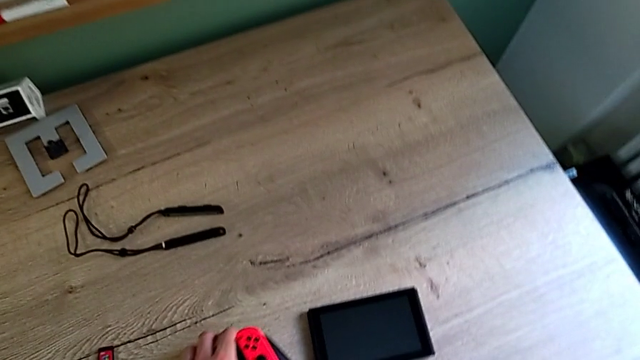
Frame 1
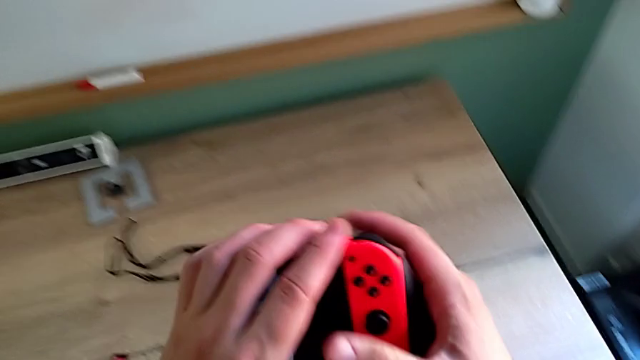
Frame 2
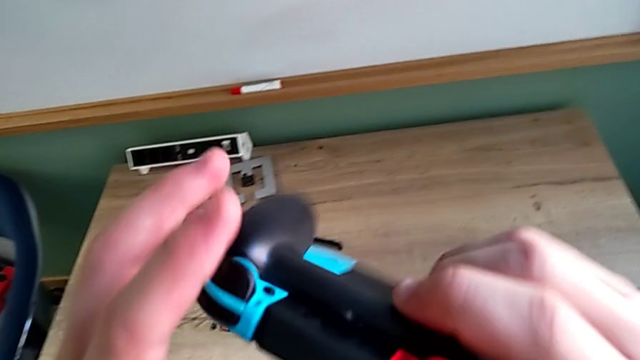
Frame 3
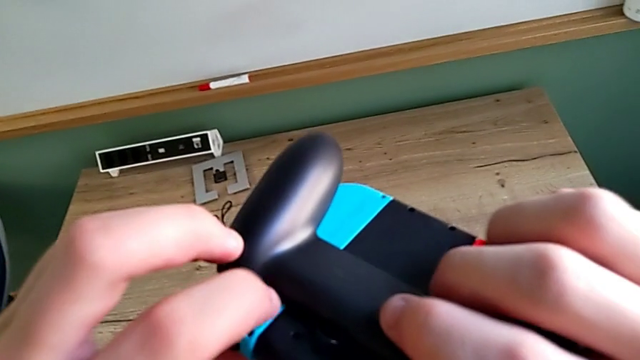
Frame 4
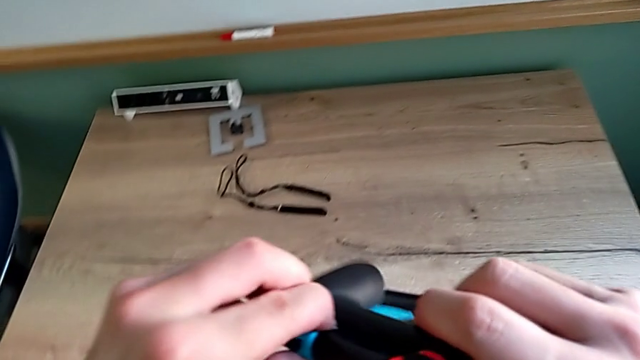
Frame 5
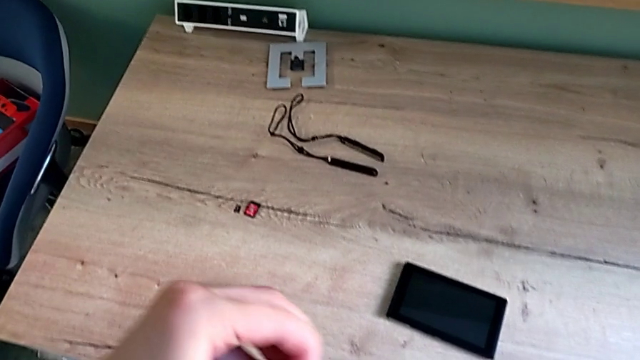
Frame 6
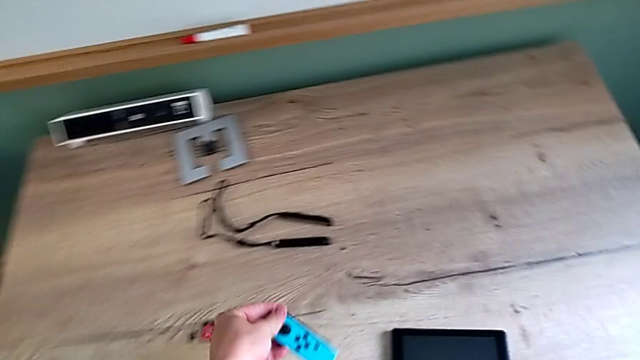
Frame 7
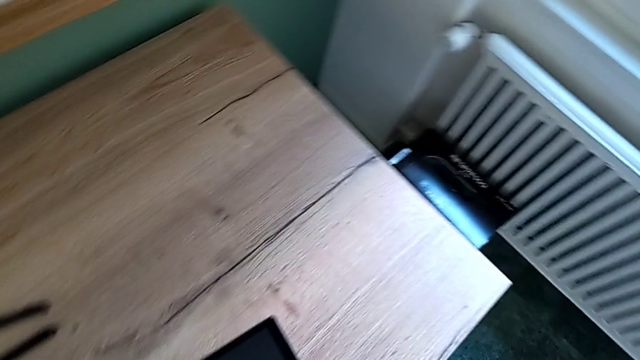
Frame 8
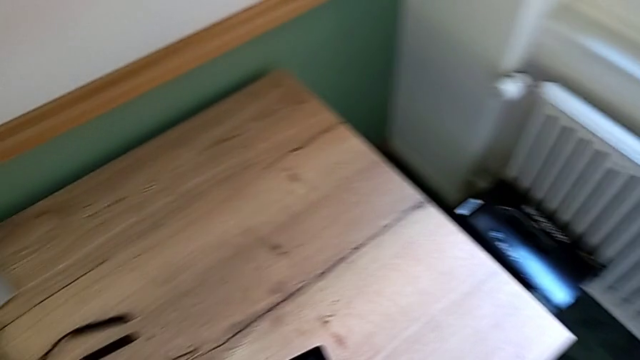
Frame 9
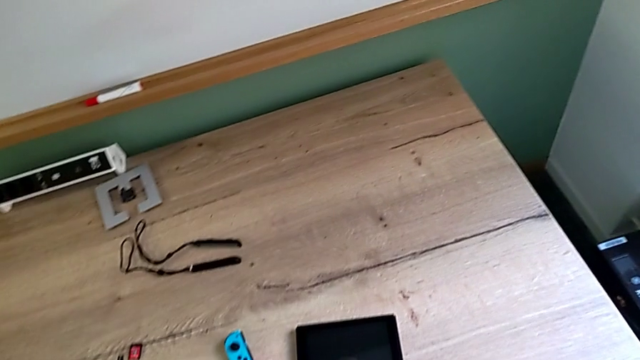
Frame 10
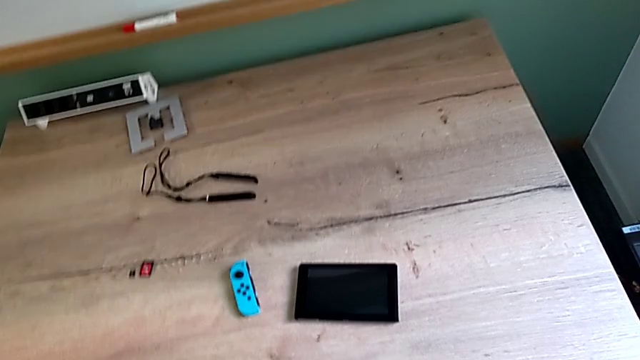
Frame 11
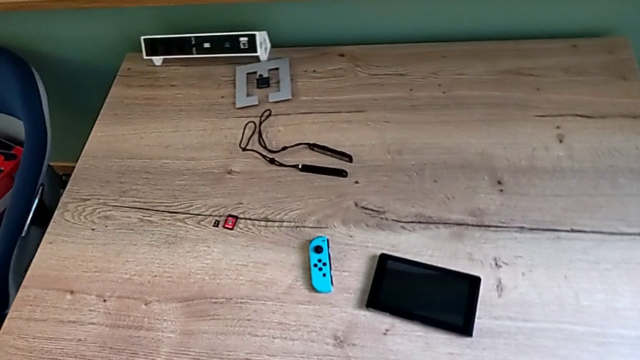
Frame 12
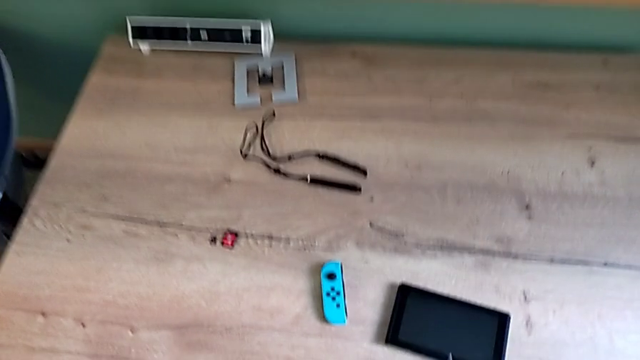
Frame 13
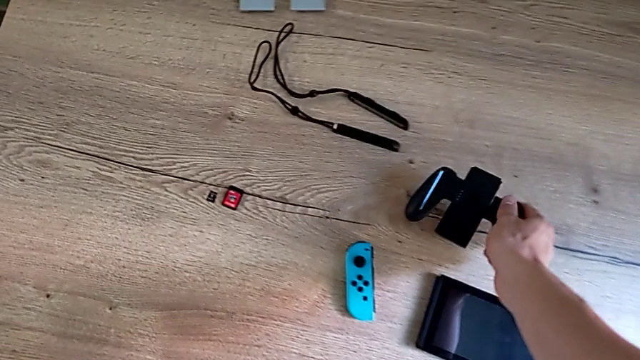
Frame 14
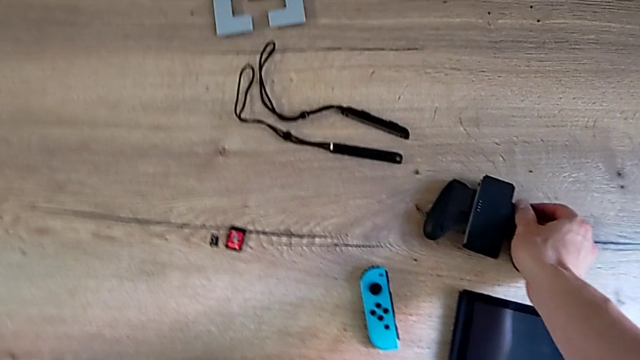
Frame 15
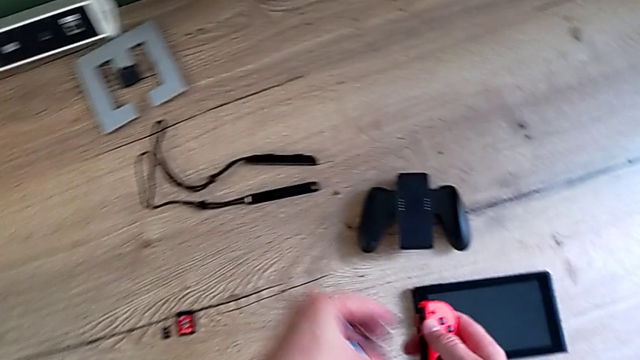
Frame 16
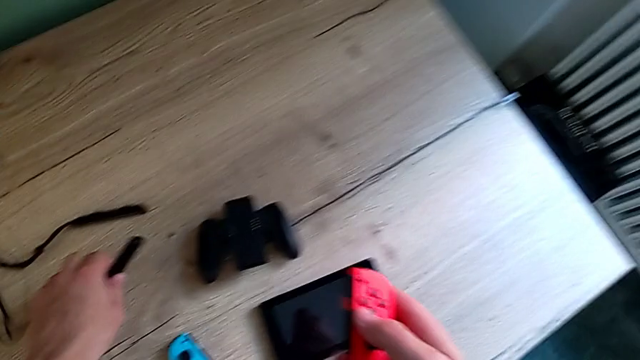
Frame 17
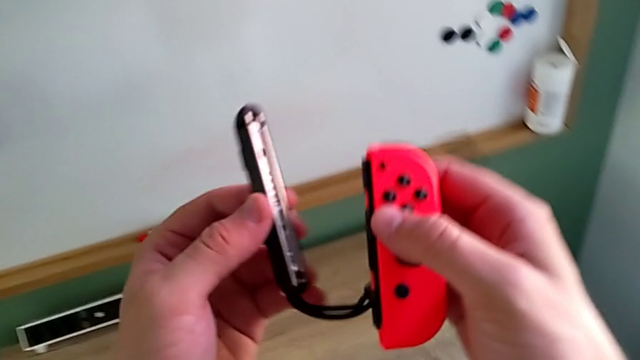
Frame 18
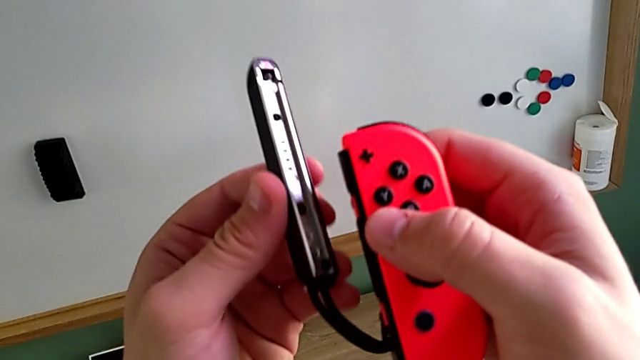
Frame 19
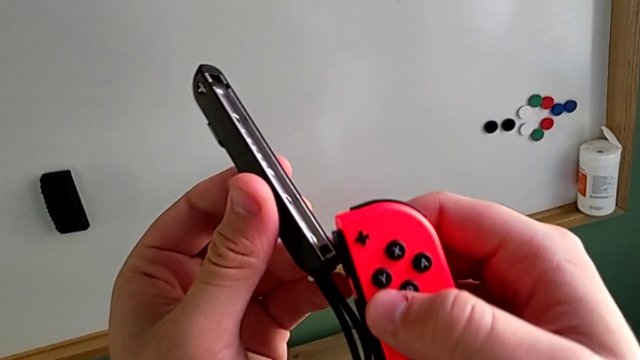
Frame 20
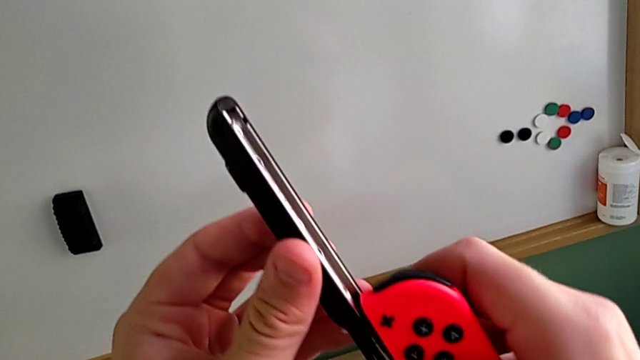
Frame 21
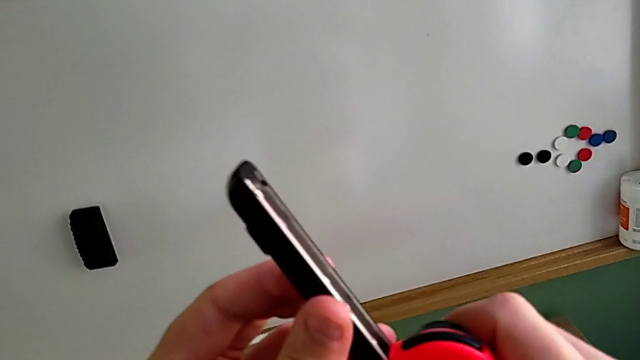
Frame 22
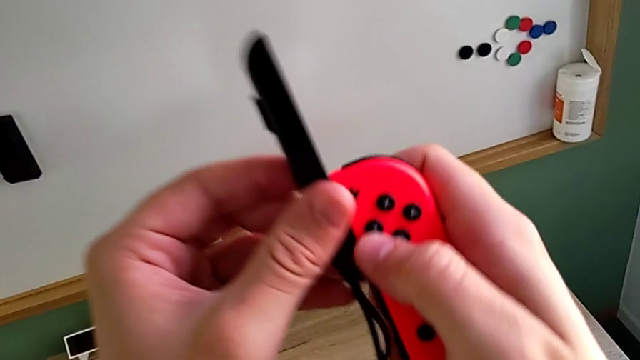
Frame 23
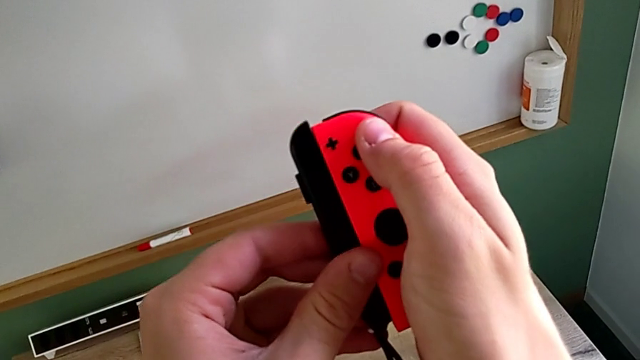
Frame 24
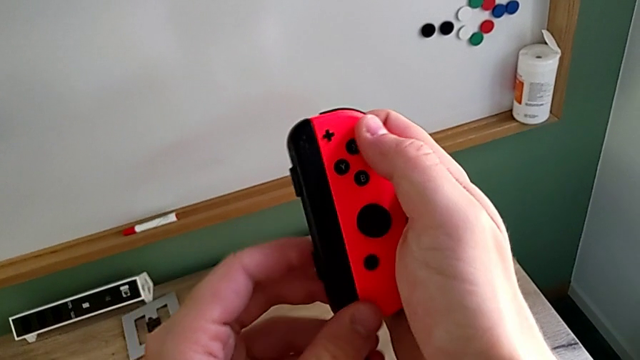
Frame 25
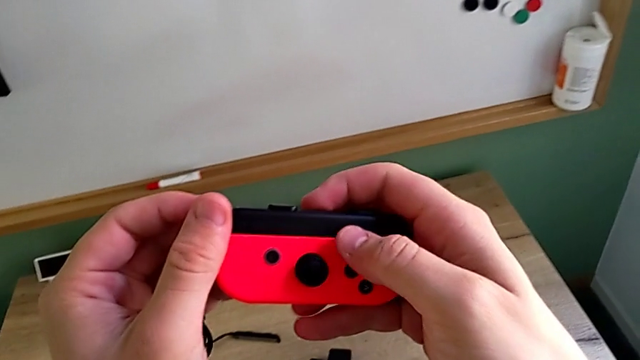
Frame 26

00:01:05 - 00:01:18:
The camera wearer is changing the mode to two Joy-Cons strap mode. They grab the comfort grip, slide the blue Joy-Con controller, place the comfort grip, grab the Joy-Con strap and slide the red Joy-Con controller.

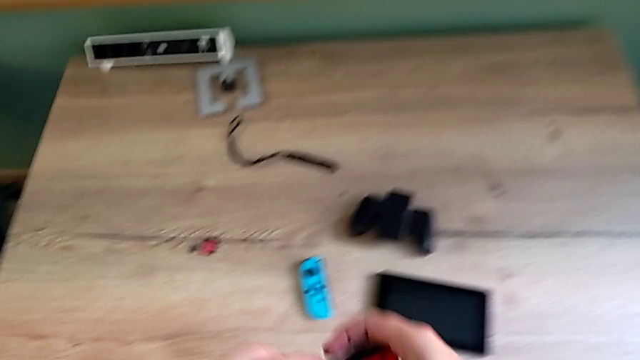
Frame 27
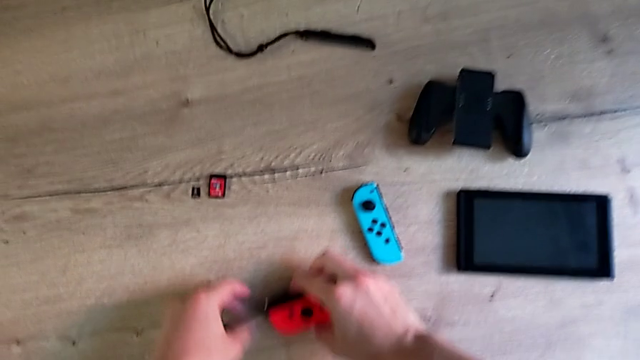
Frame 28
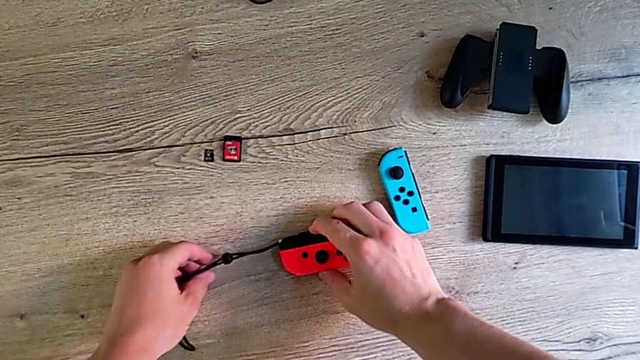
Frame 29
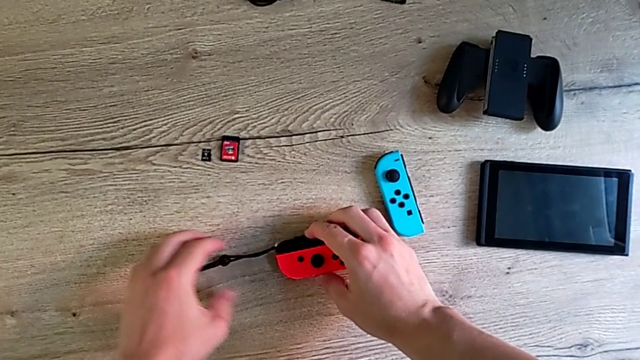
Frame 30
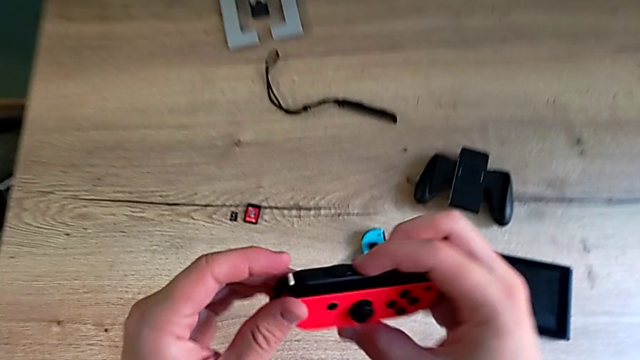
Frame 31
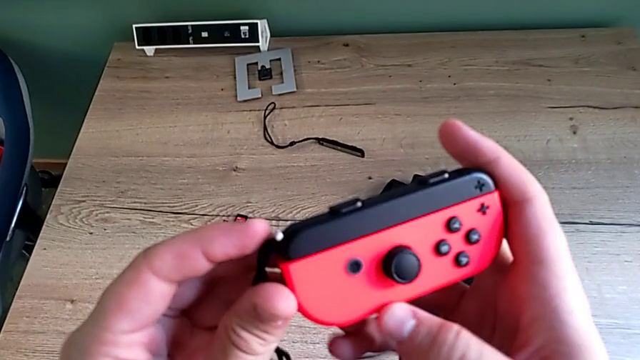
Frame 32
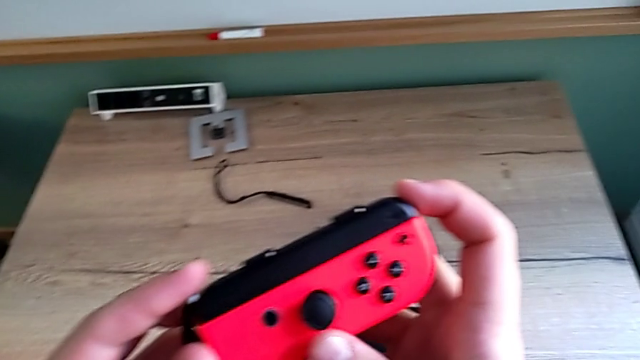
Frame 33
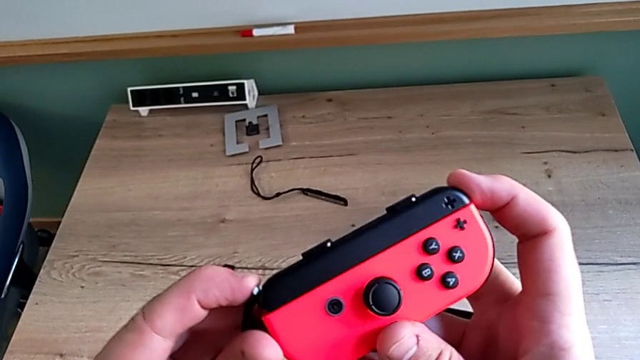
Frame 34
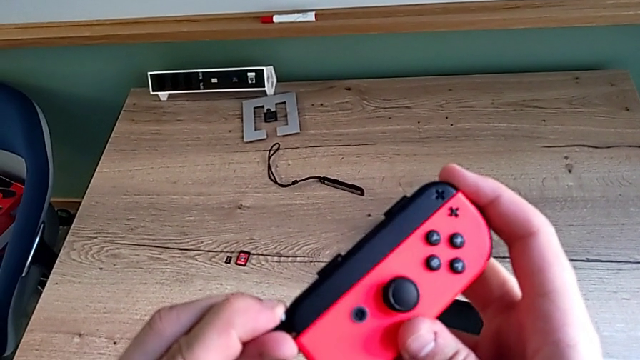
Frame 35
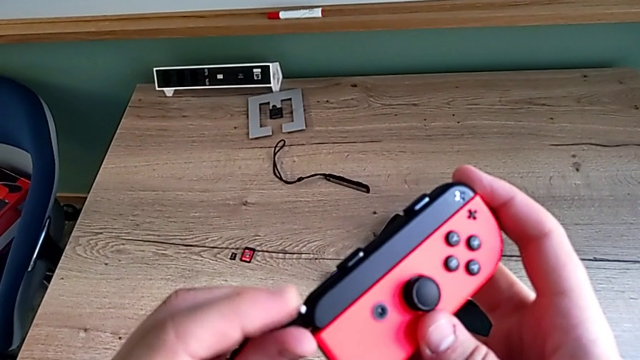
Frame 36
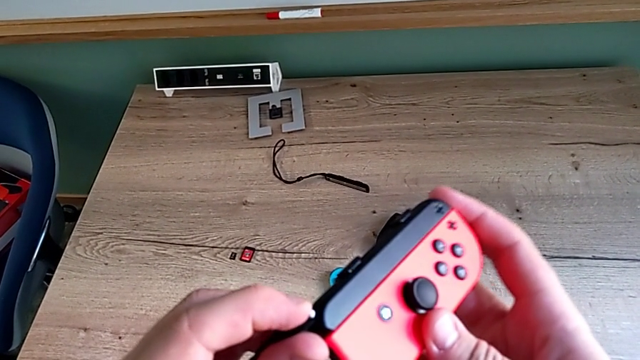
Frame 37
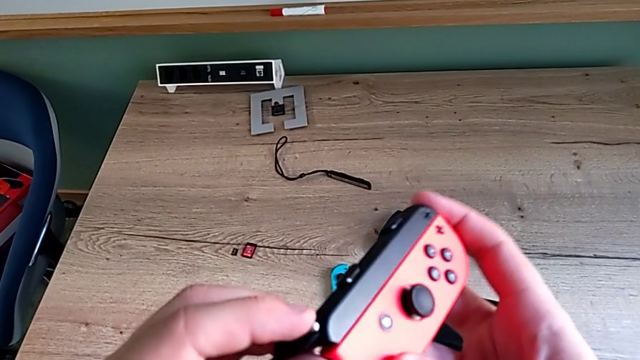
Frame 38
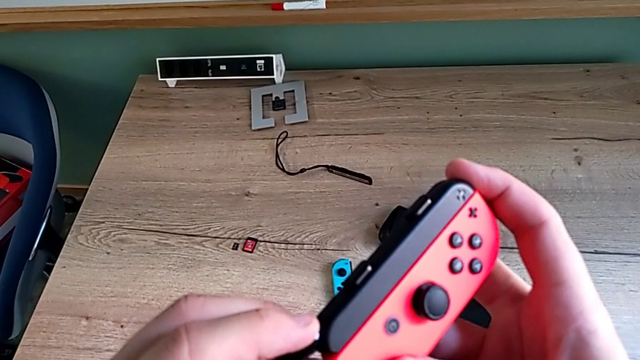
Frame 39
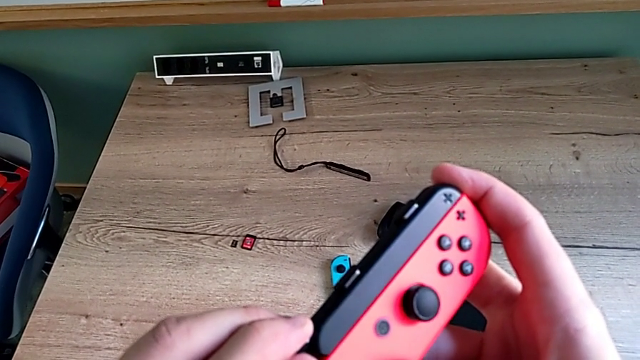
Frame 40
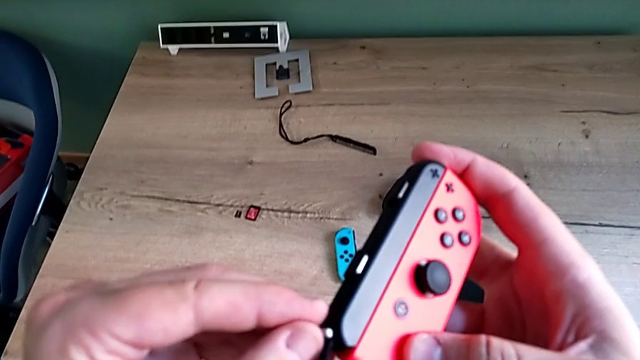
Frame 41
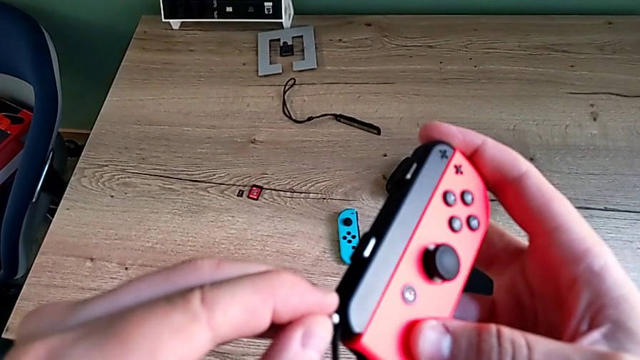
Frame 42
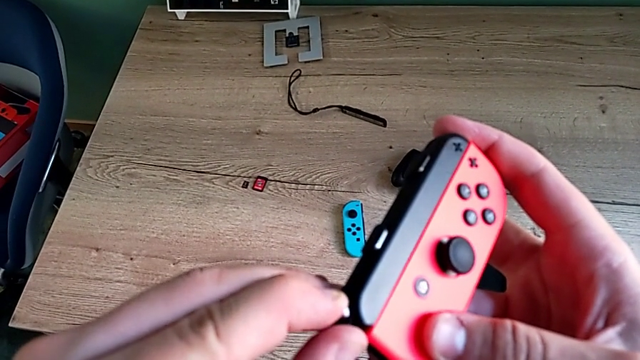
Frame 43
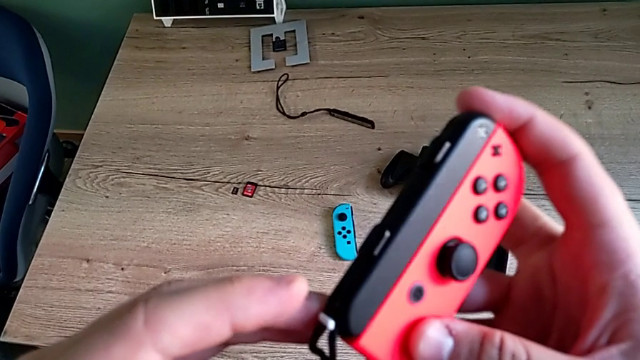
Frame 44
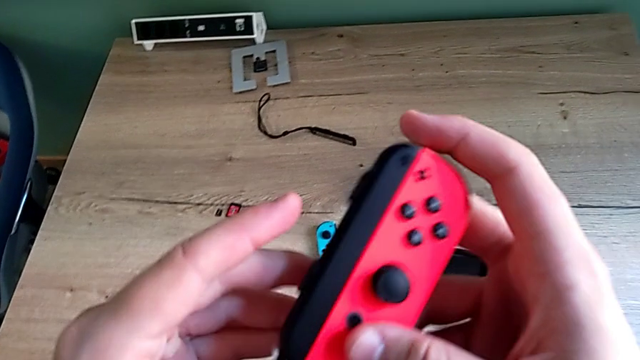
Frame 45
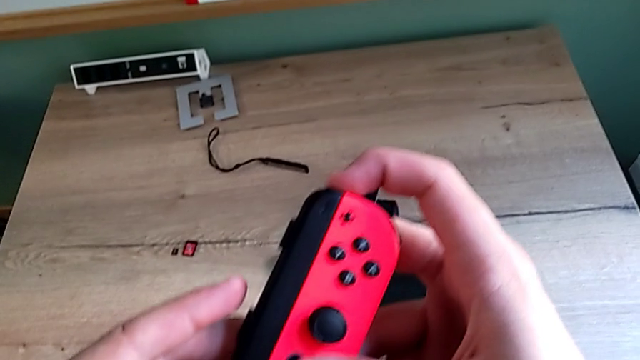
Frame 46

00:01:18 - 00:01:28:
The camera wearer is changing the mode to two Joy-Cons strap mode. They place the red Joy-Con controller, grab it and lock it.
